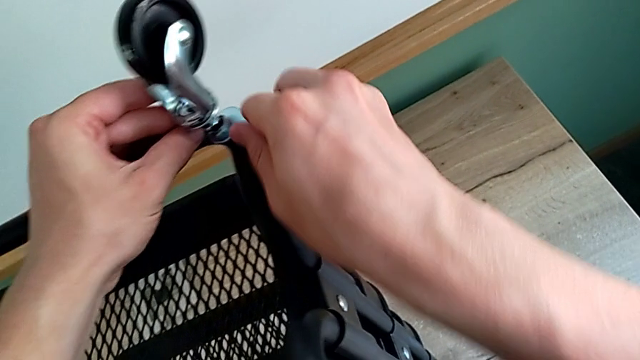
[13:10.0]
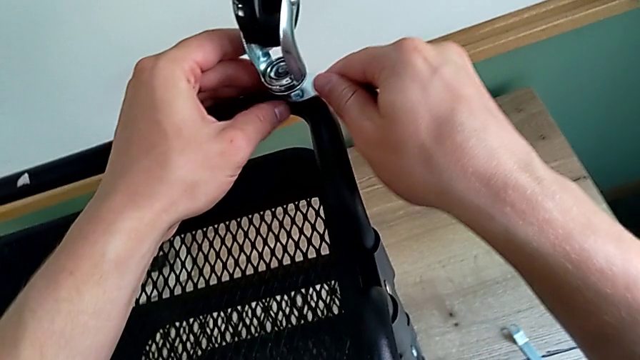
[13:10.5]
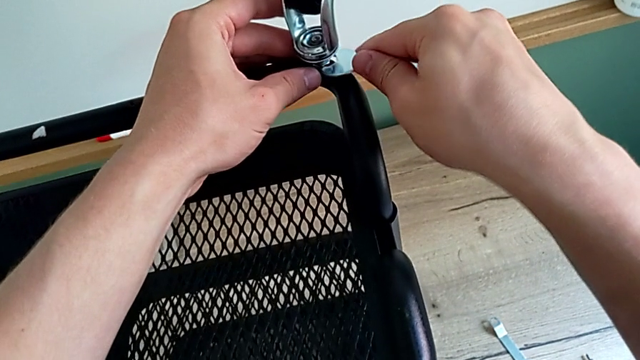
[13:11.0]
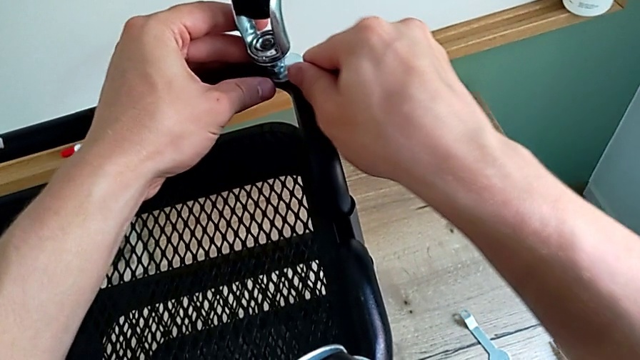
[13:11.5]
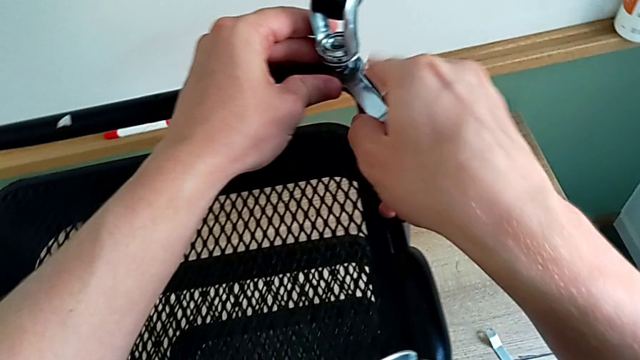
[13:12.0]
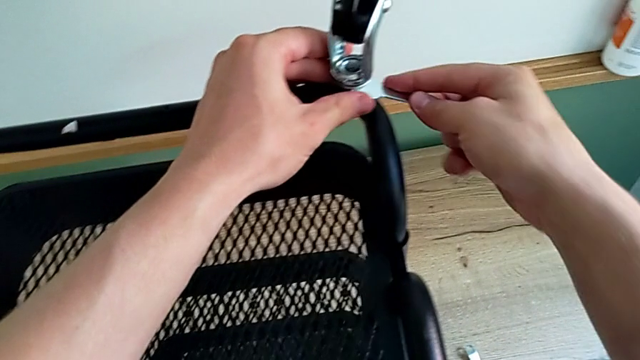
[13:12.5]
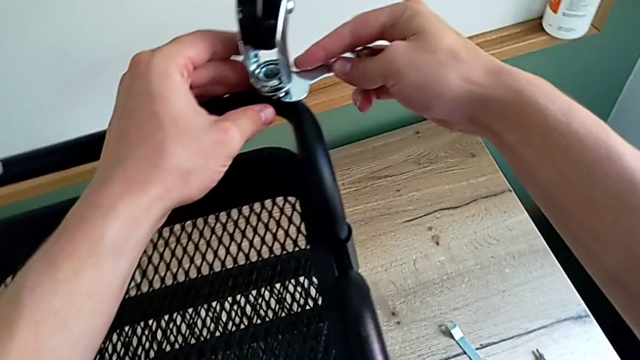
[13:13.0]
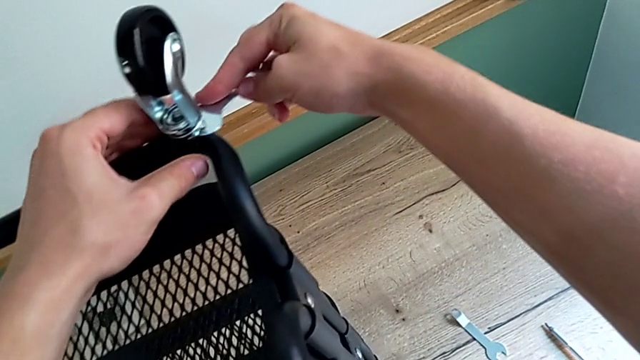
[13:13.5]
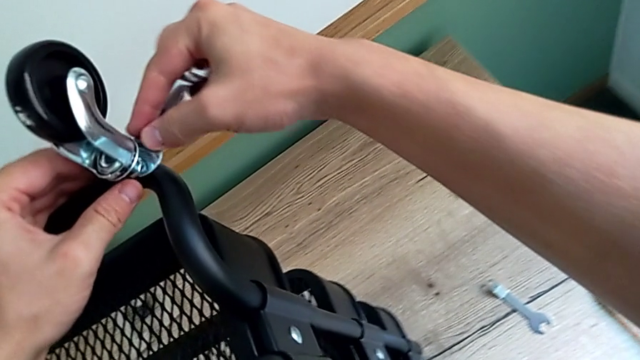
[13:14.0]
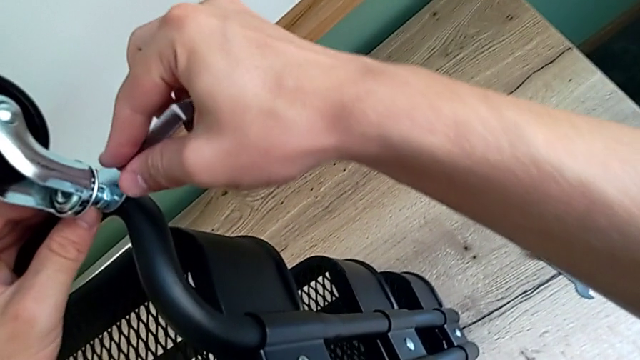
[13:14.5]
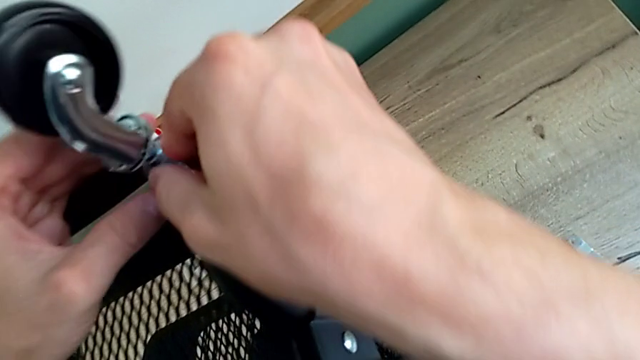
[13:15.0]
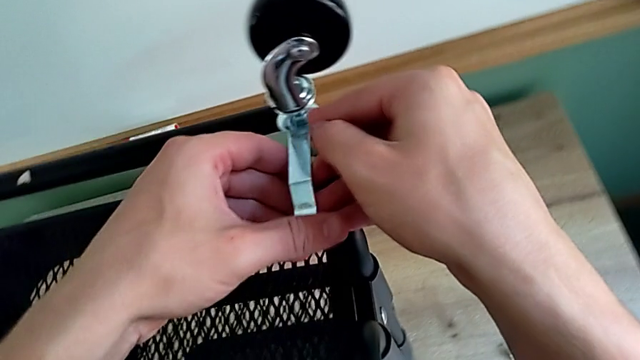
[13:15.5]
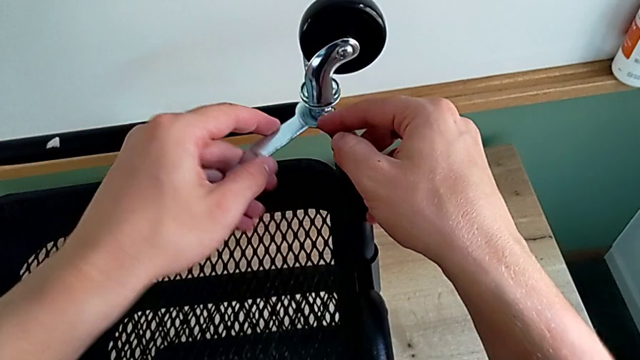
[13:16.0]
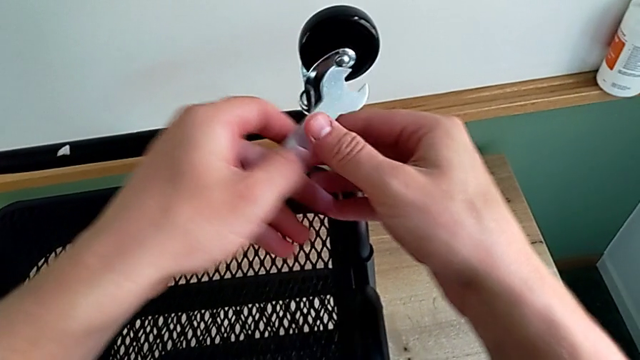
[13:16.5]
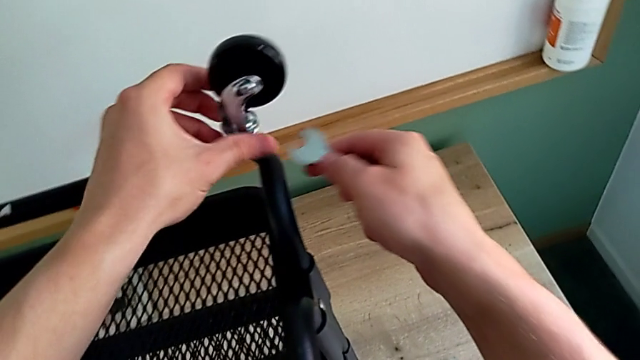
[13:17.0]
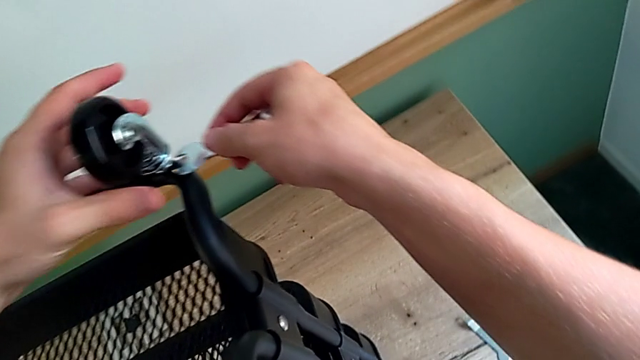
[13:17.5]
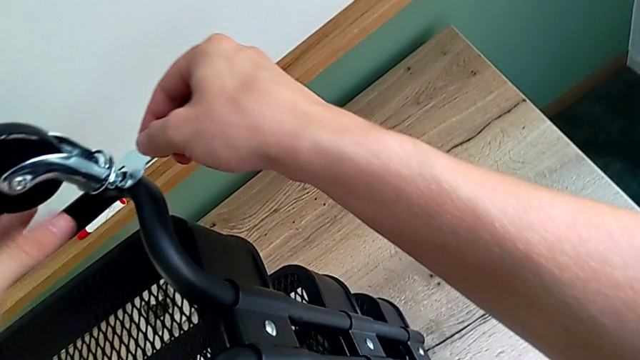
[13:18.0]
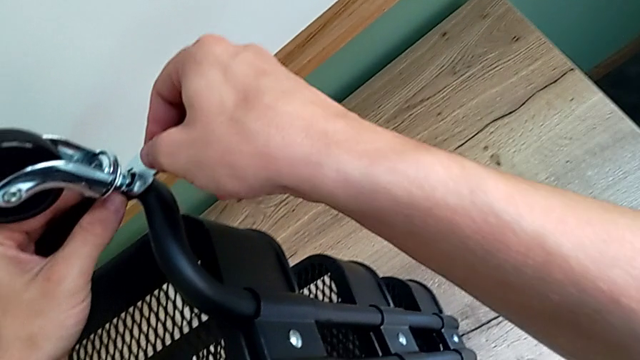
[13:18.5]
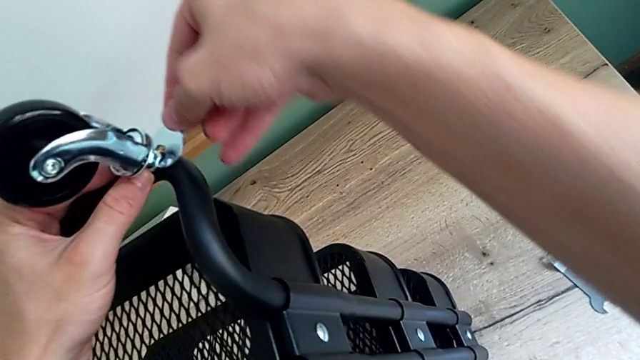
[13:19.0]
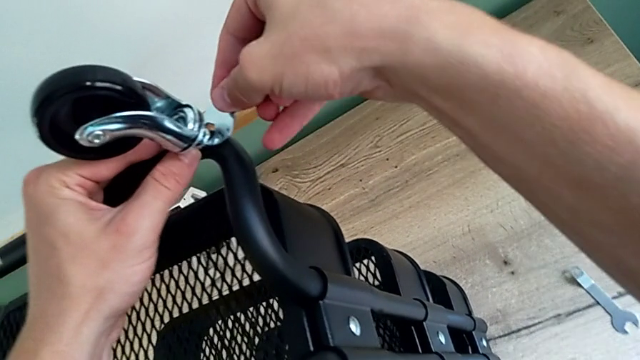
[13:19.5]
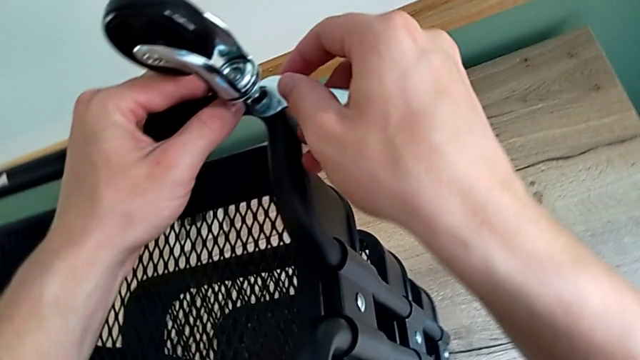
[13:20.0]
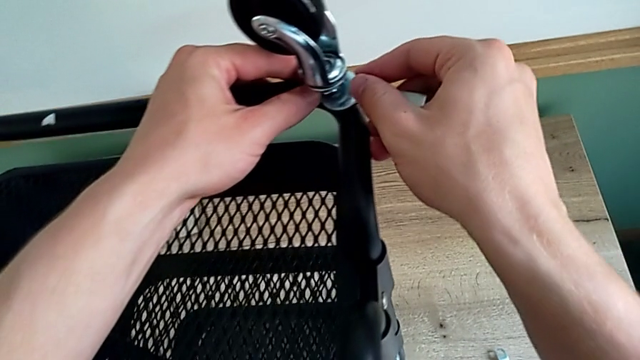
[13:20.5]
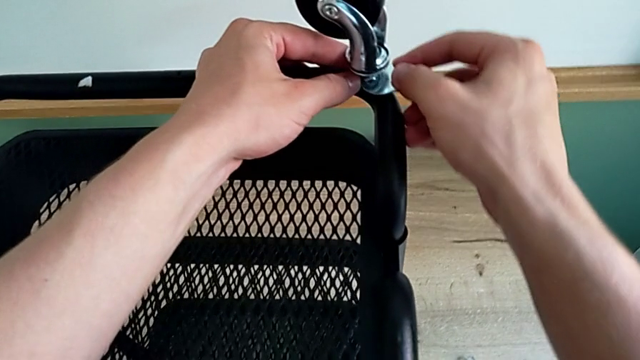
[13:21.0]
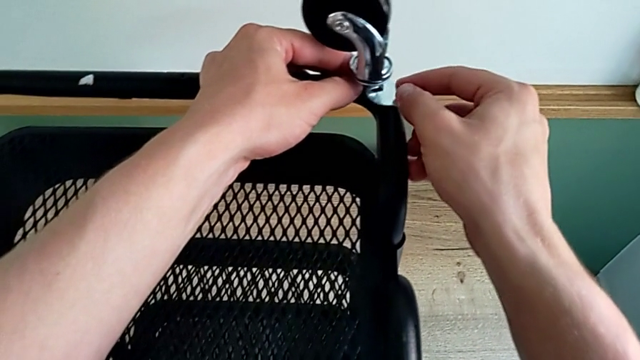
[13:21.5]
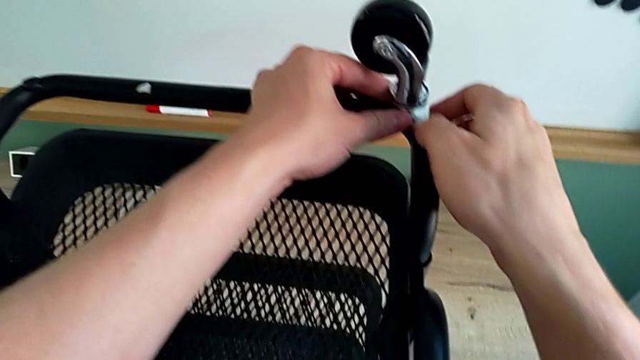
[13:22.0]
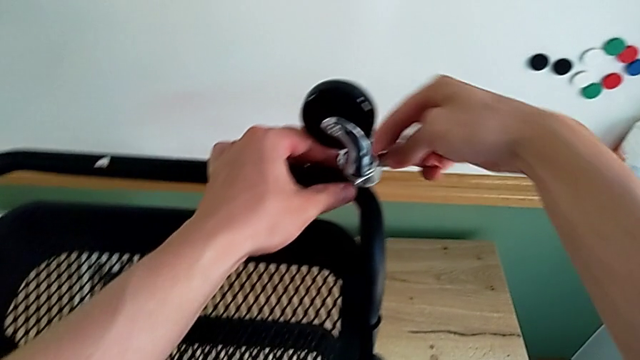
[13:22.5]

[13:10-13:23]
The camera wearer is assembling the first wheel. They keep screwing the second wheel.

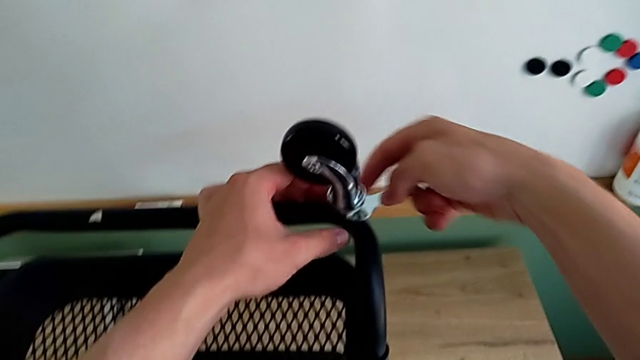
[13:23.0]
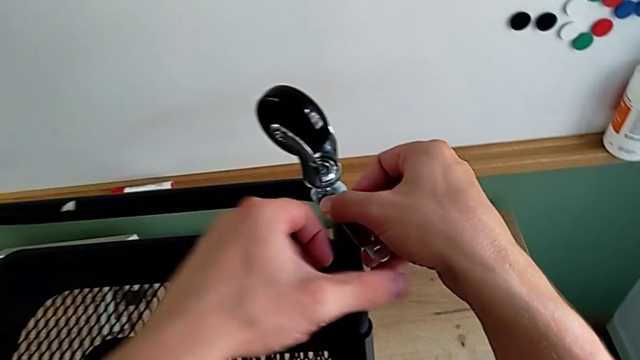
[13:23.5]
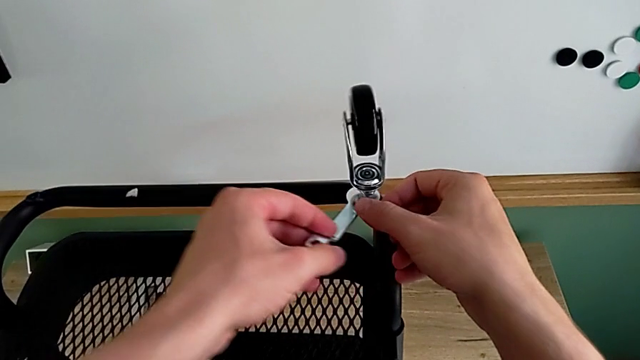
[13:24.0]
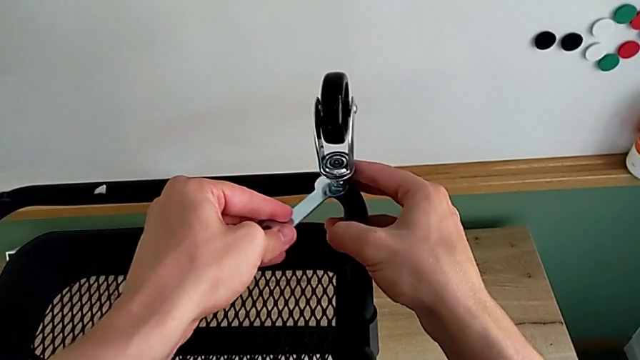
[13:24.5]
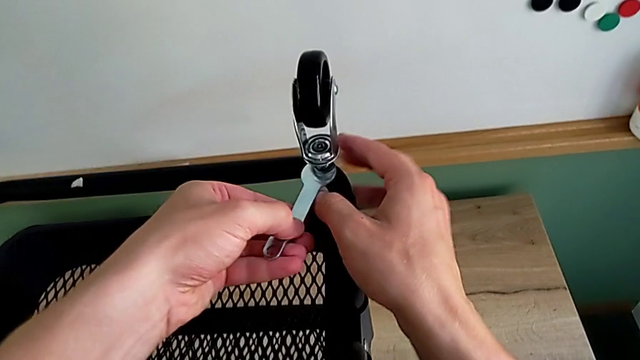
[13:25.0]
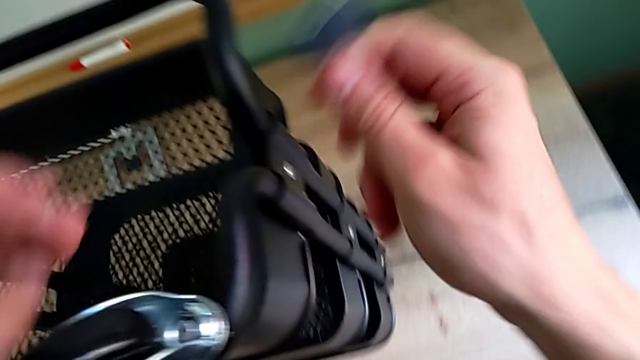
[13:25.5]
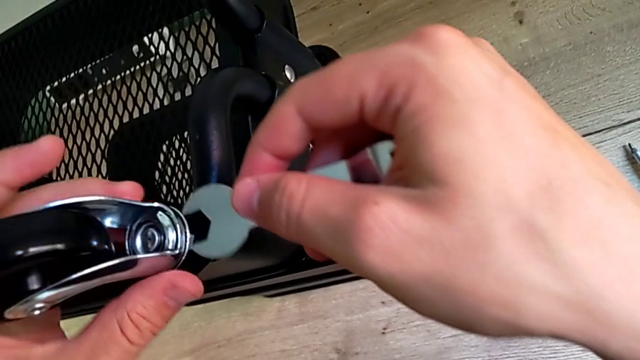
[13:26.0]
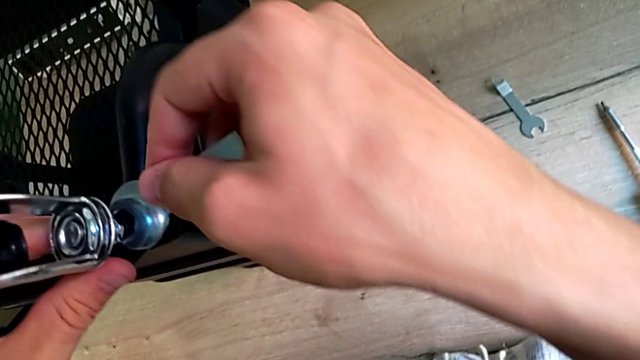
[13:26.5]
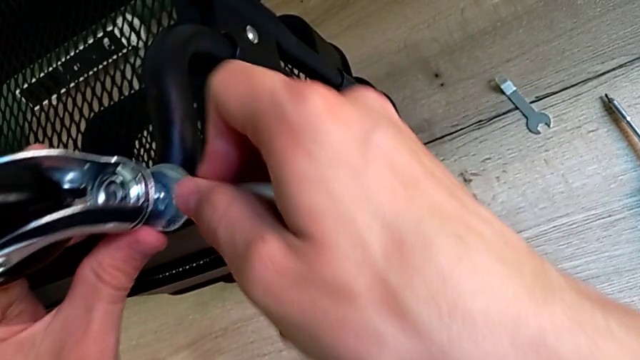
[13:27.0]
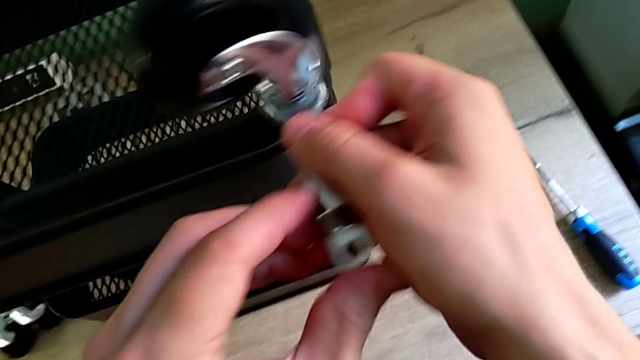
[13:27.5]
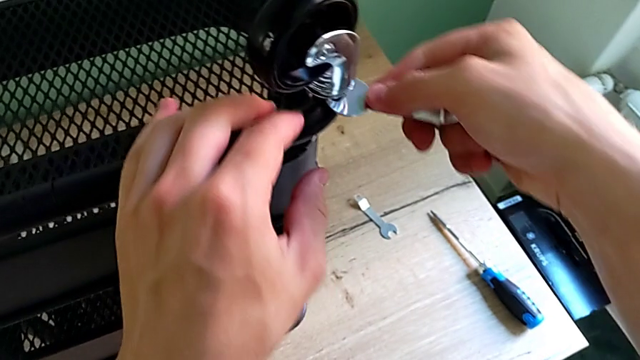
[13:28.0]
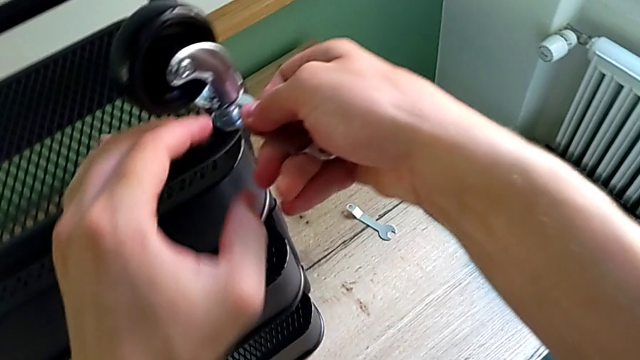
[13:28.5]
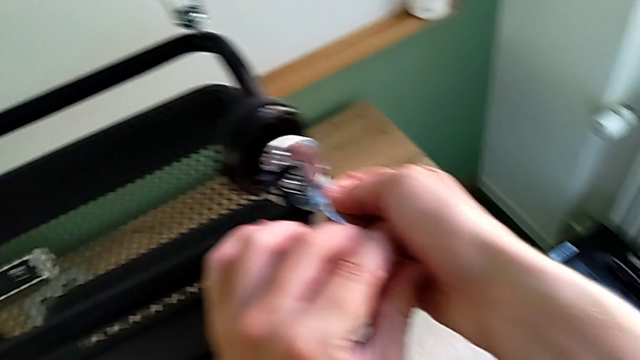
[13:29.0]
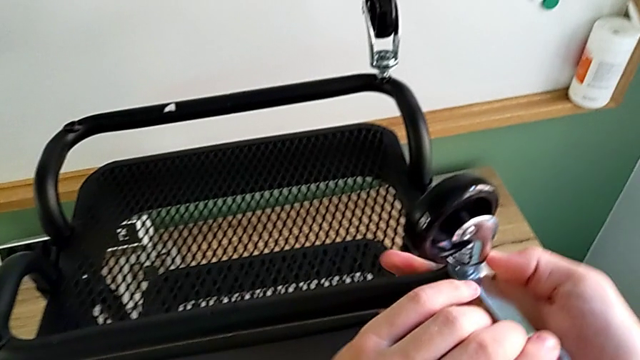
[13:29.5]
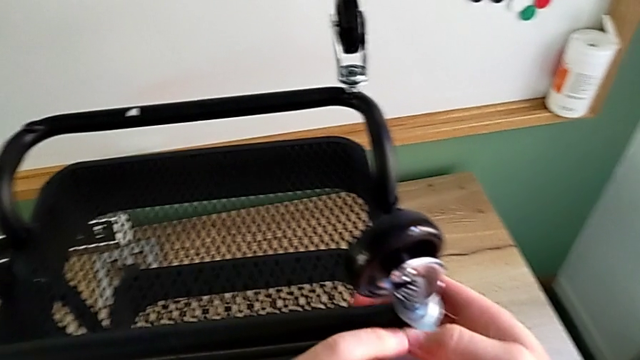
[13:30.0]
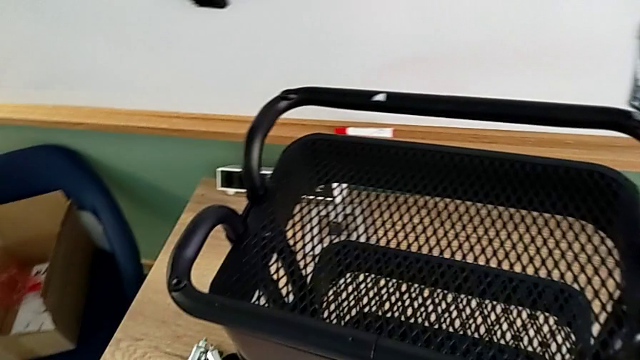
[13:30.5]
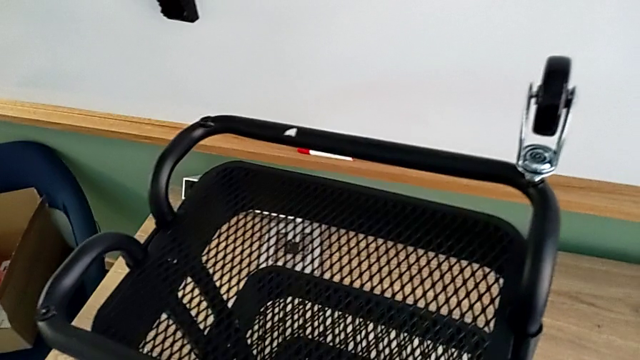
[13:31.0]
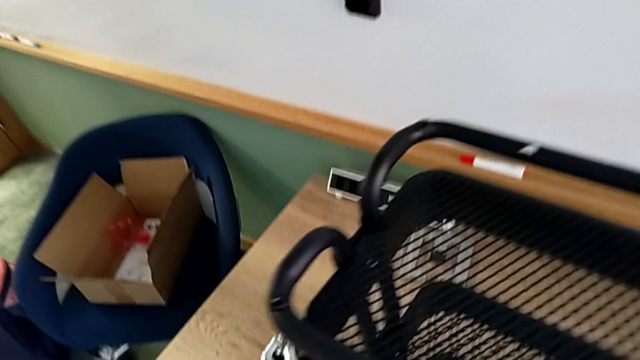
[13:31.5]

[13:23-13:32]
The camera wearer is assembling the first wheel. They keep screwing the second wheel.
